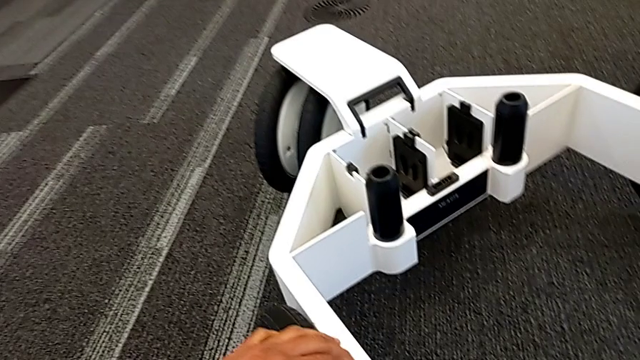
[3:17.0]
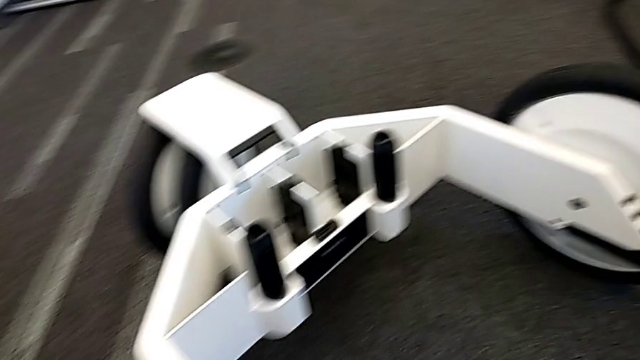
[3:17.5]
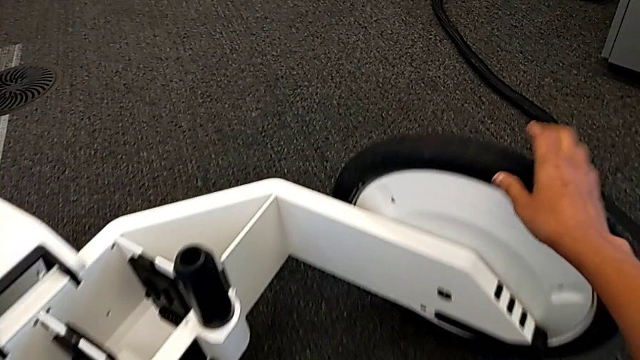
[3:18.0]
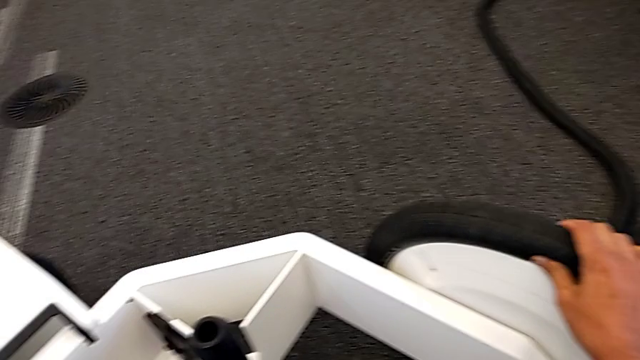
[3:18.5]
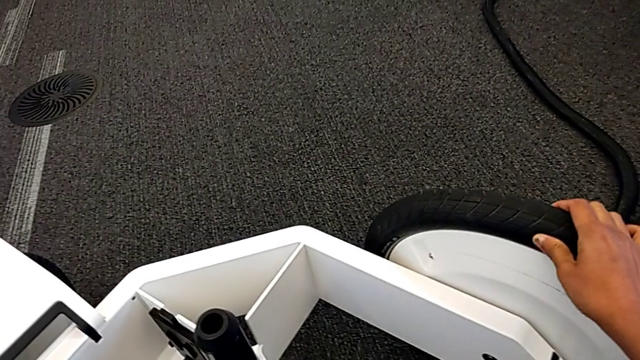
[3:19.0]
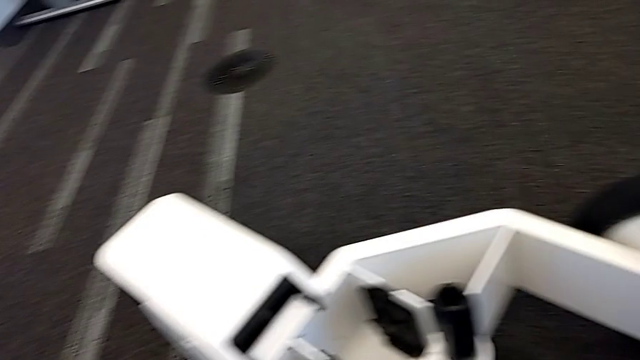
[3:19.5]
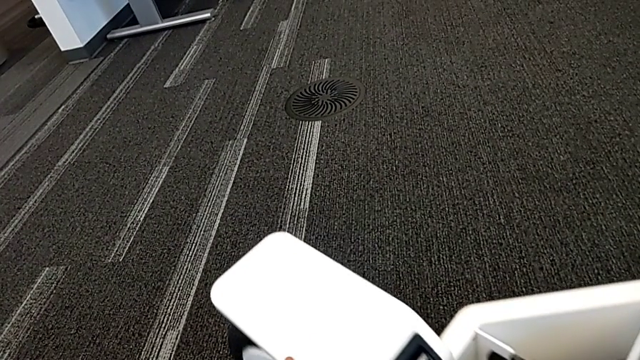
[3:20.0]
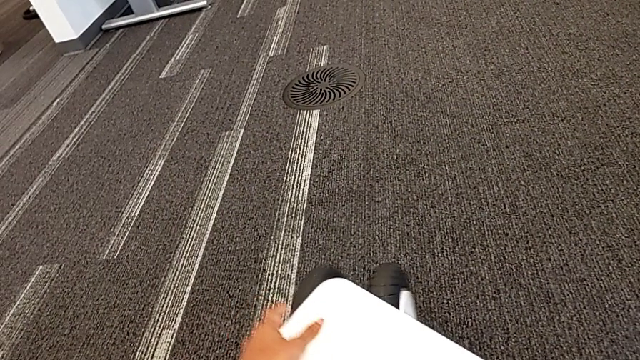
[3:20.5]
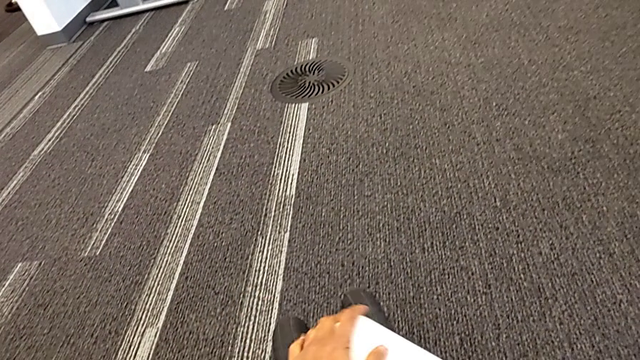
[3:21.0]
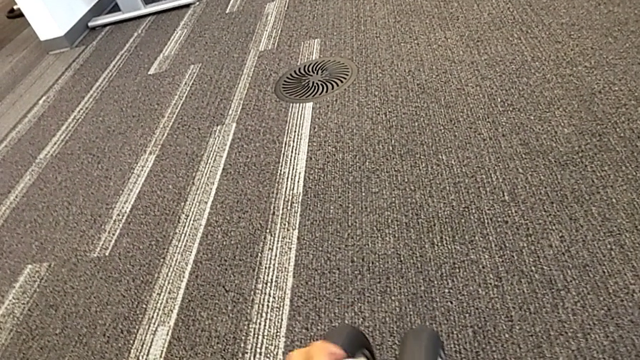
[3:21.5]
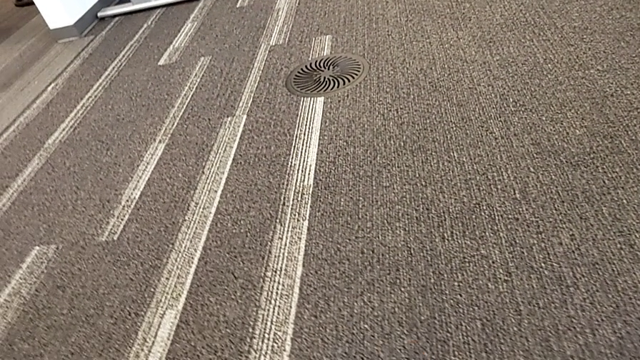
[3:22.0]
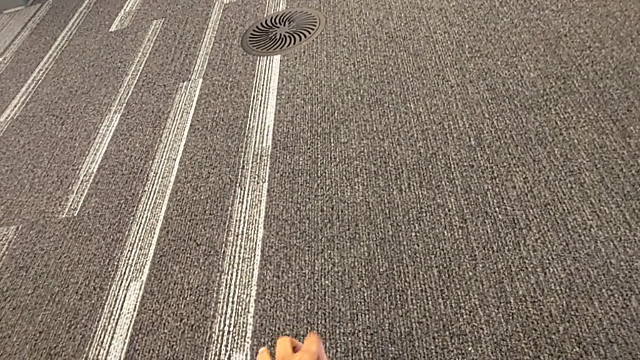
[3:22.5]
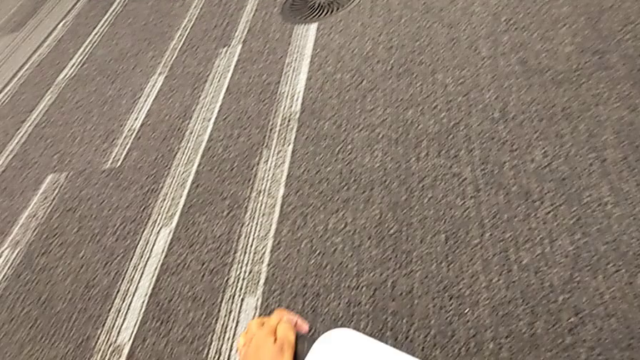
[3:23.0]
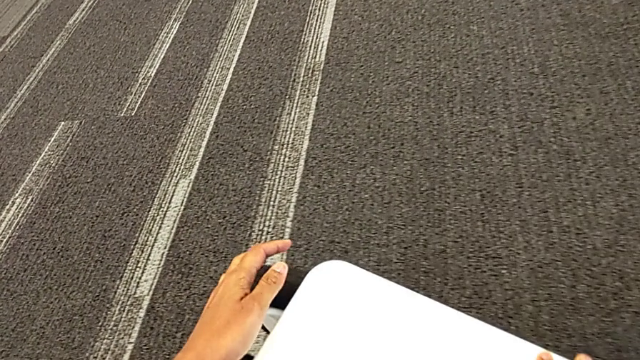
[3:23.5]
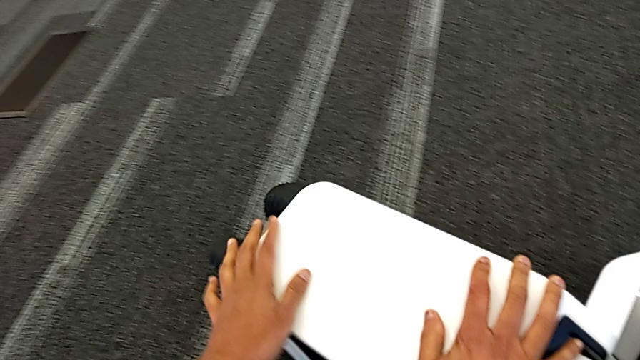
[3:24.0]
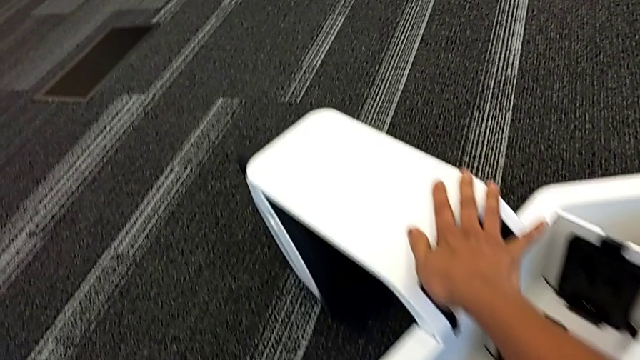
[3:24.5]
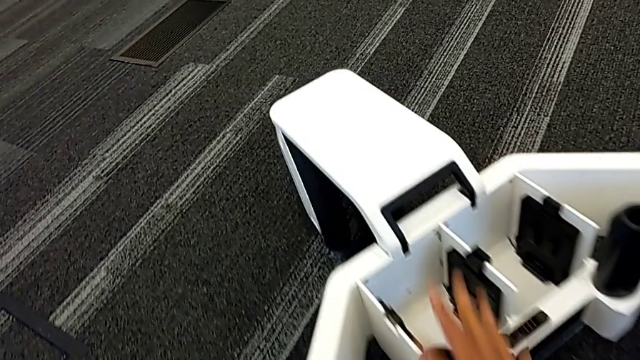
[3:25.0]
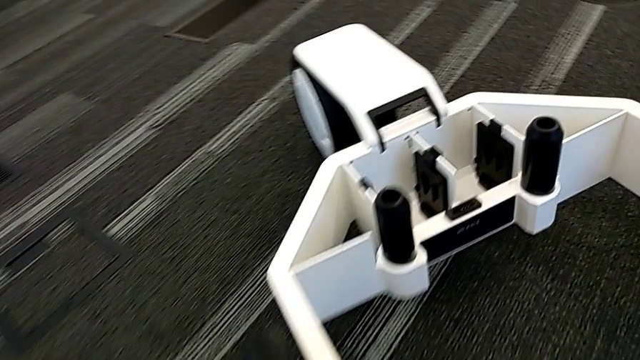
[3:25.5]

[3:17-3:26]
The camera wearer is locking the wheels. They grab the first wheel, turn the wheel, turn the third wheel and push the wheel.

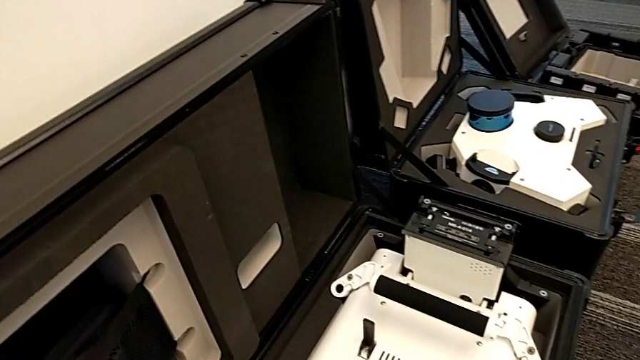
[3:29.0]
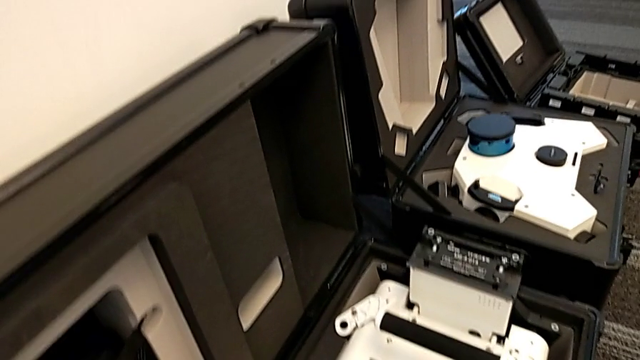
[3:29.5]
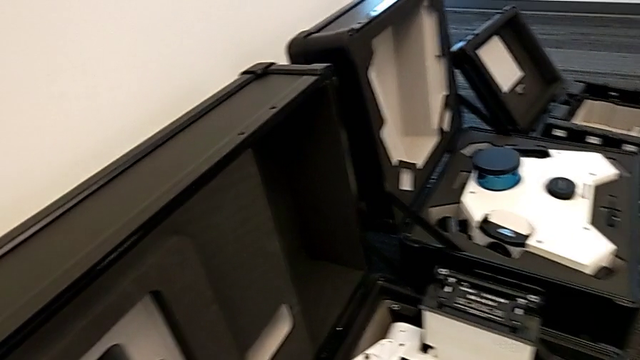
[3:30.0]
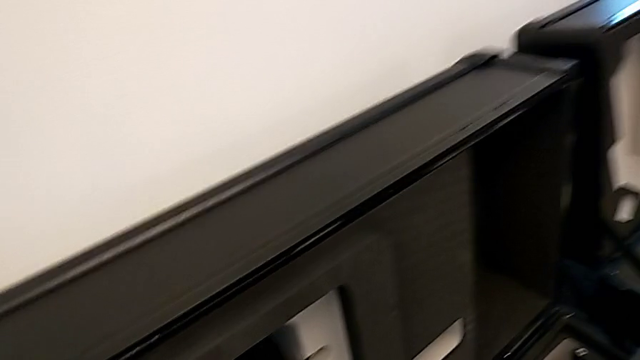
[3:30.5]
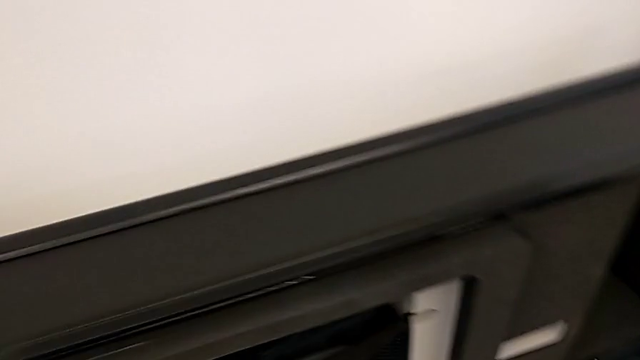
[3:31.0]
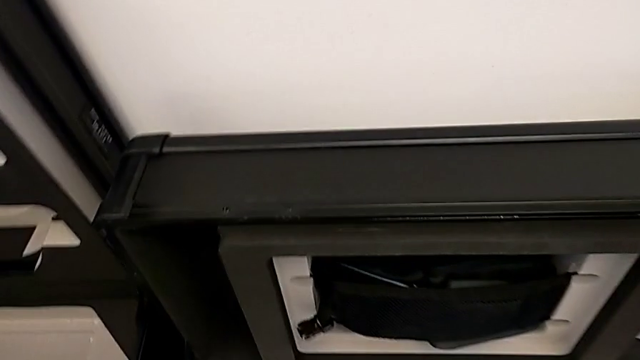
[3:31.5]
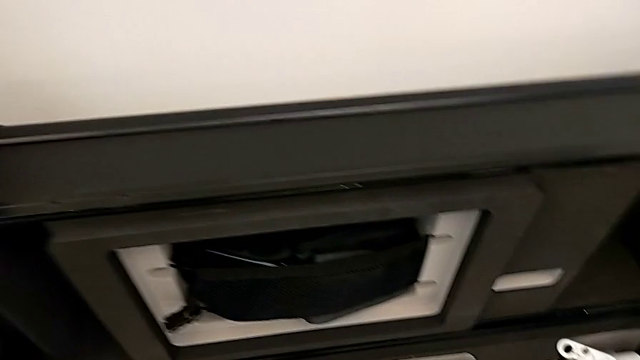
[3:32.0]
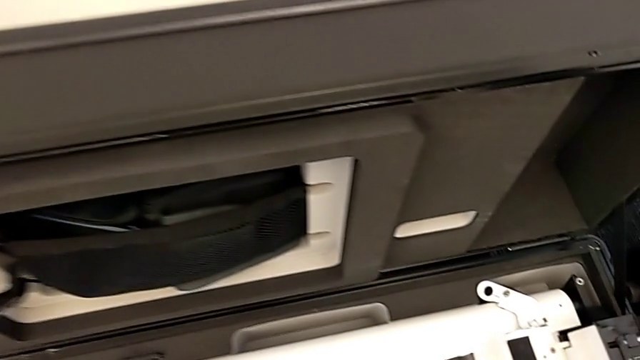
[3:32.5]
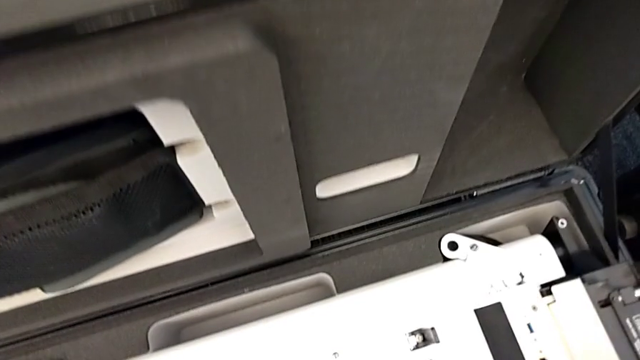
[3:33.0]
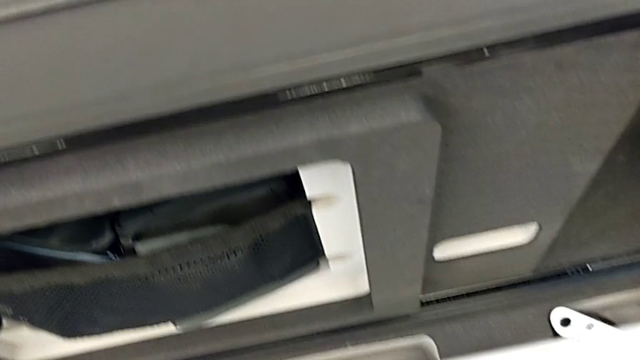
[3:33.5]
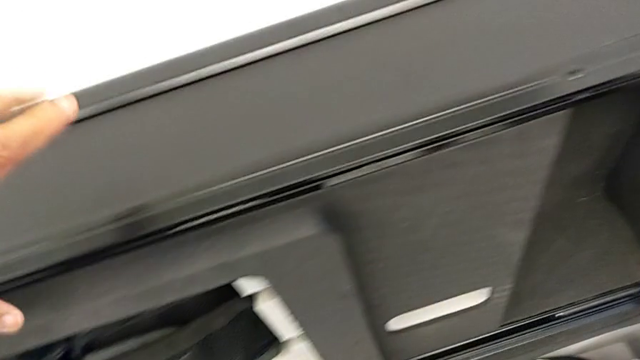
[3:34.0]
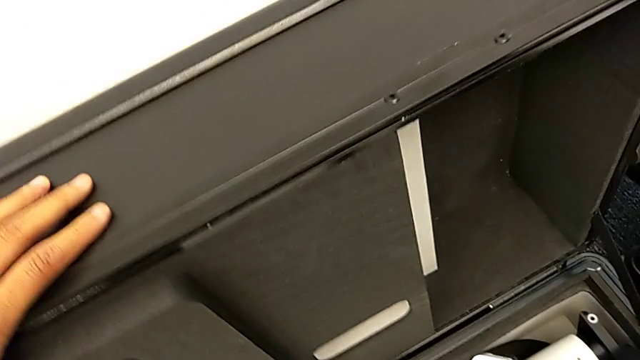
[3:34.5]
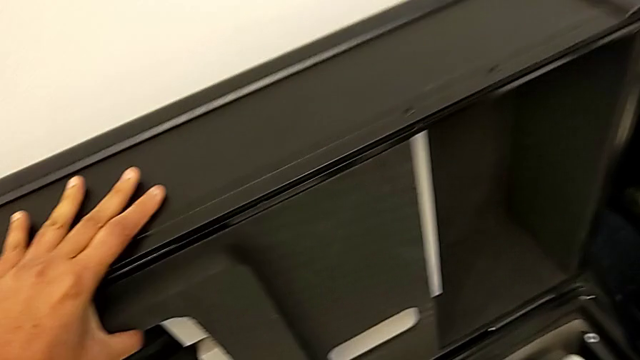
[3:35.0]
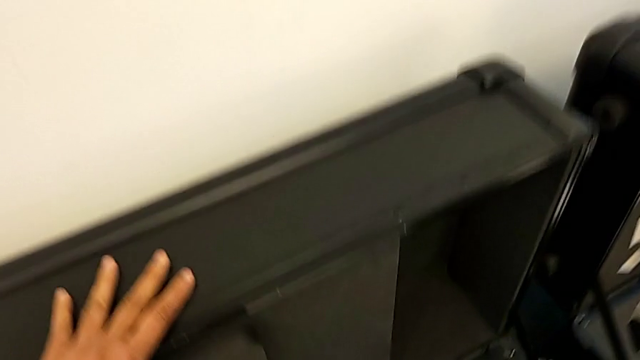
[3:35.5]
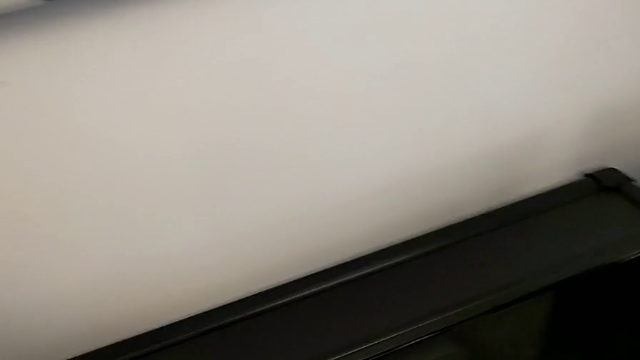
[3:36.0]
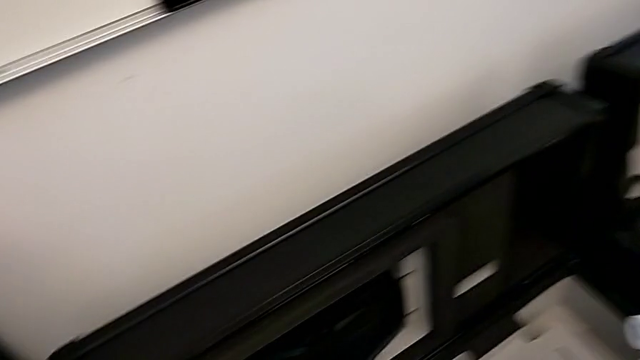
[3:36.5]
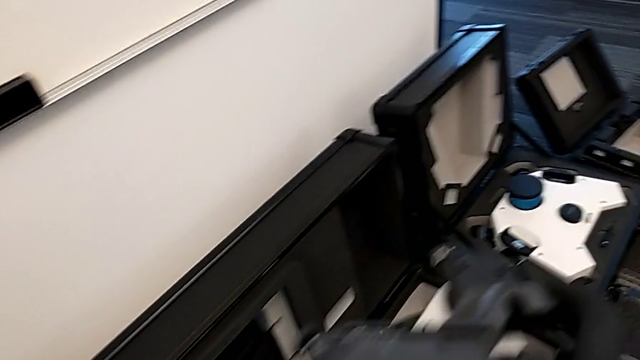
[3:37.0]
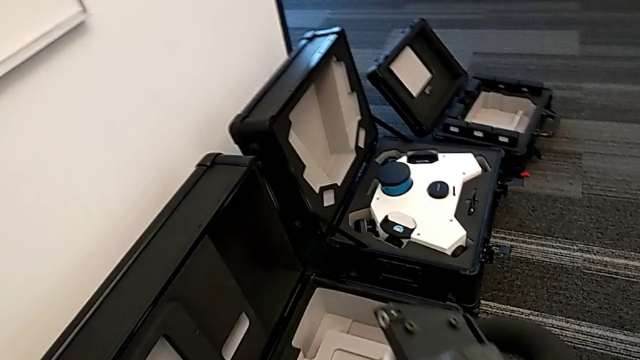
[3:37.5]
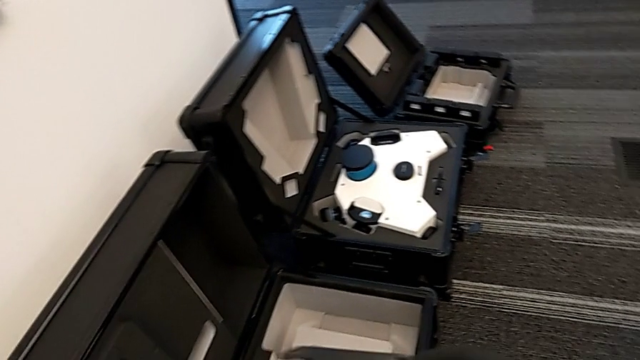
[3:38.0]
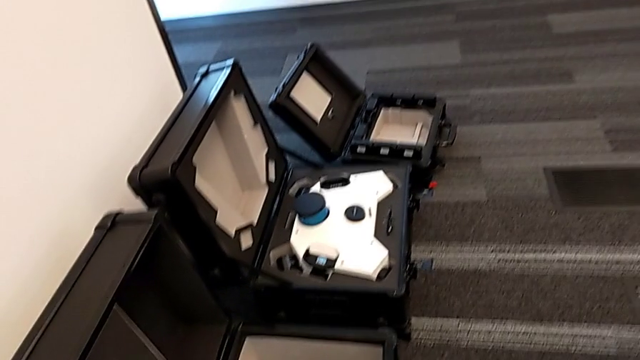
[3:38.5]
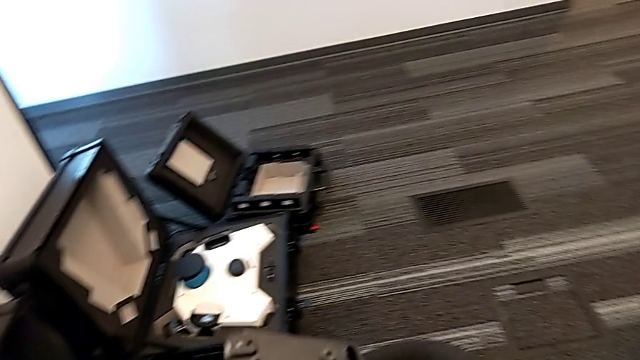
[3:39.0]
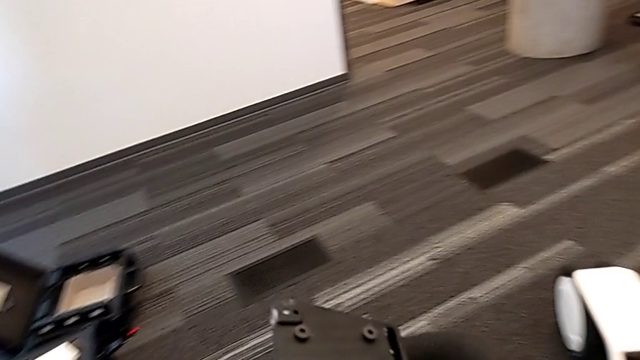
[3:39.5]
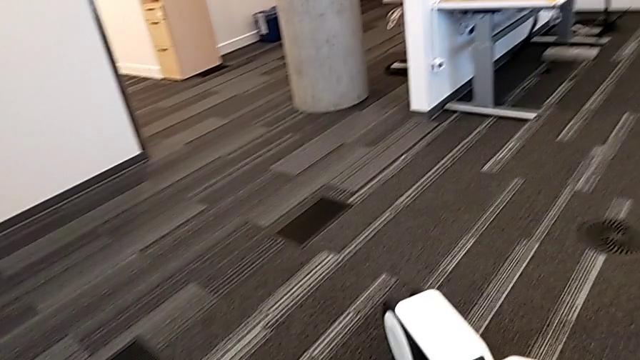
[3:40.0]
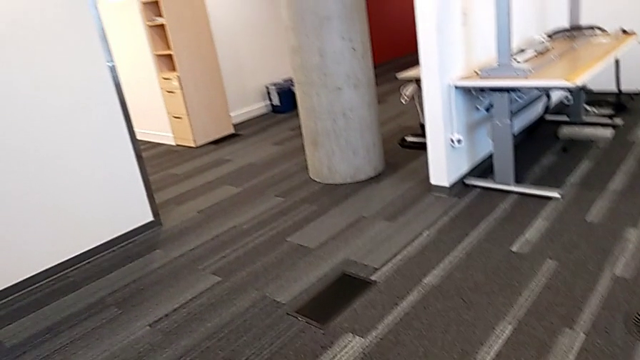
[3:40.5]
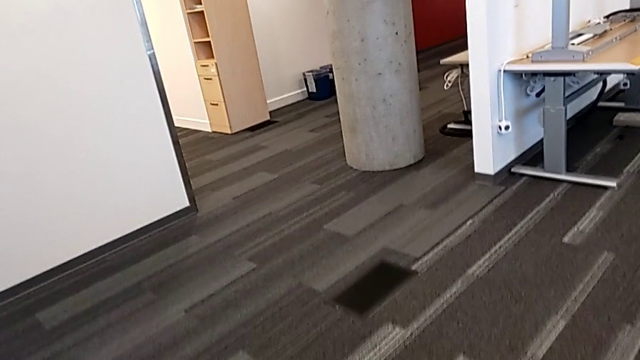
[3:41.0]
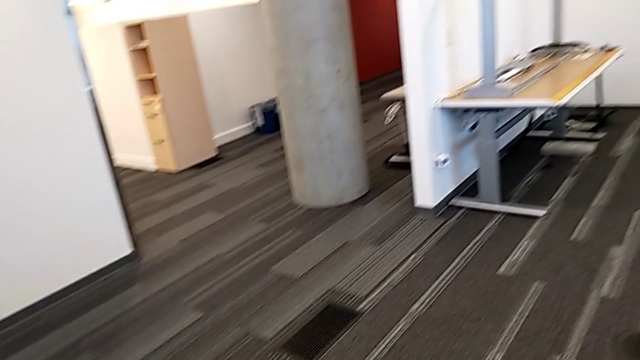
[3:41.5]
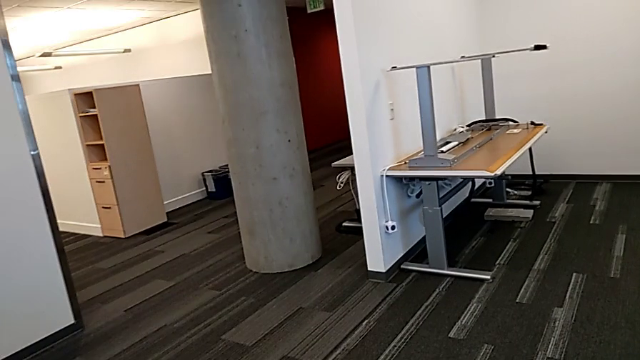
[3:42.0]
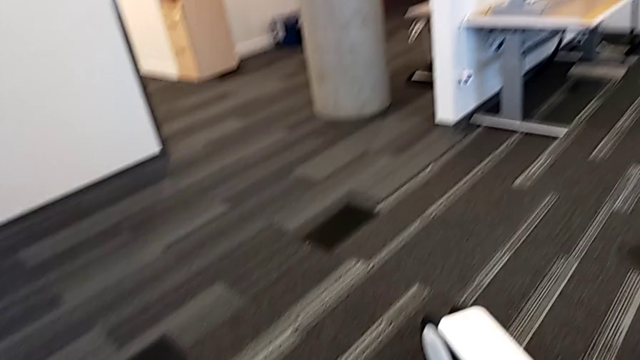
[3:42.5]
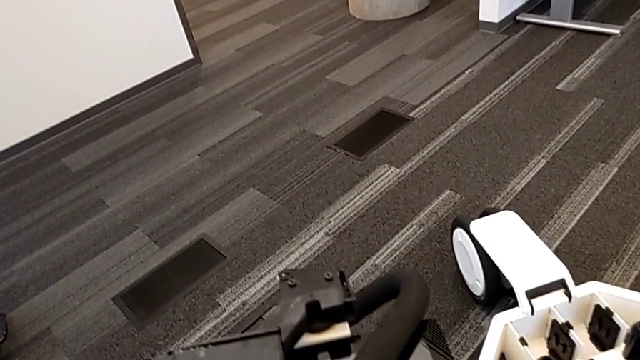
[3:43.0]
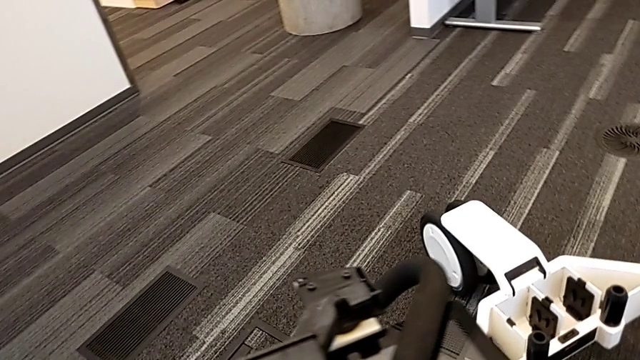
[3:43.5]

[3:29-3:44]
The camera wearer is pulling out the base. They grab the box, pull the M6 body and lift the base.
